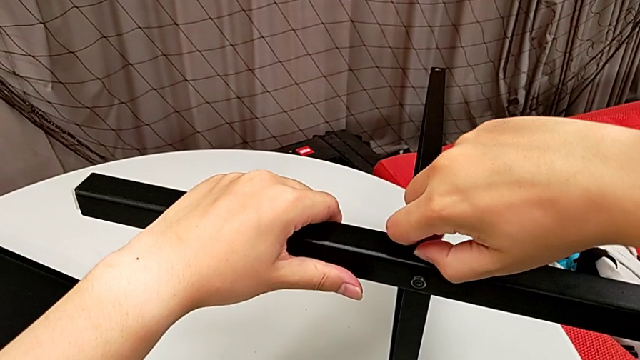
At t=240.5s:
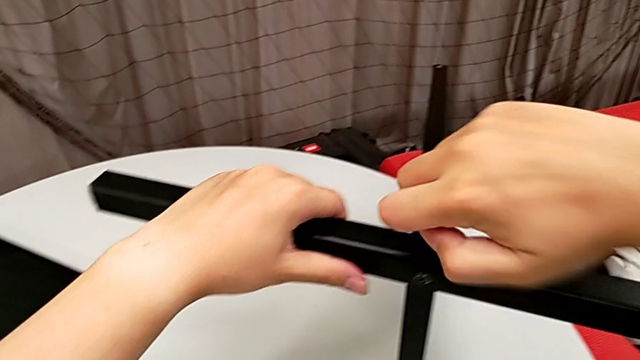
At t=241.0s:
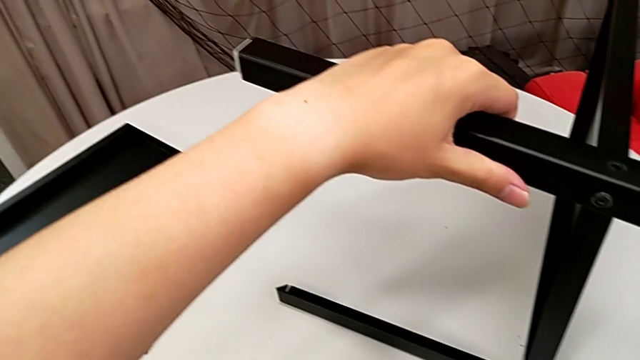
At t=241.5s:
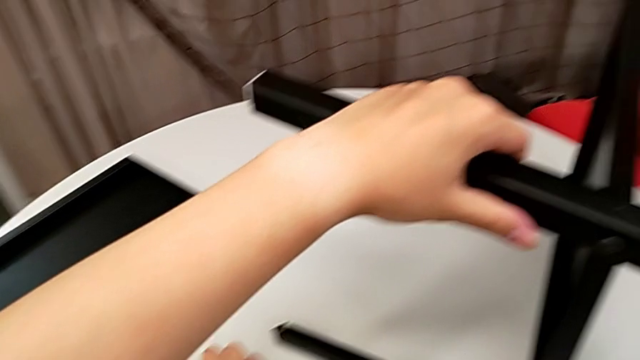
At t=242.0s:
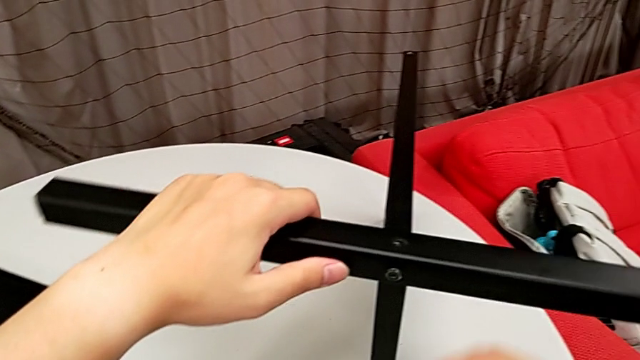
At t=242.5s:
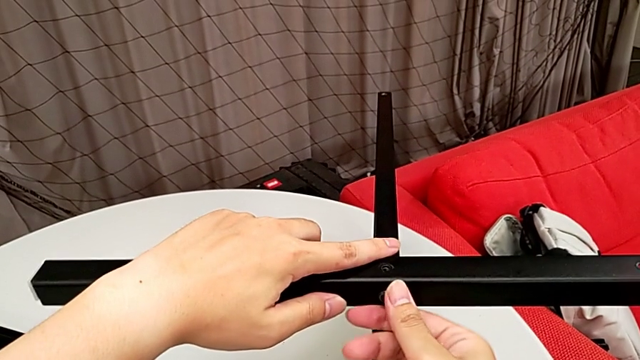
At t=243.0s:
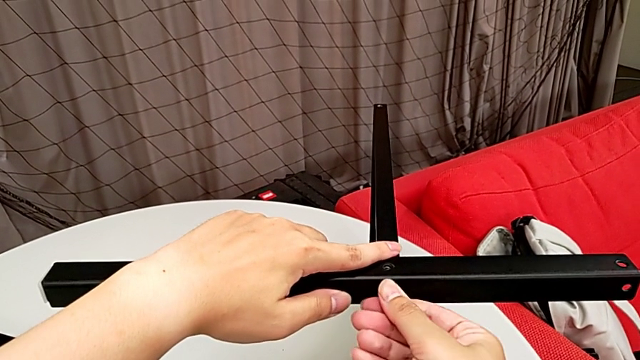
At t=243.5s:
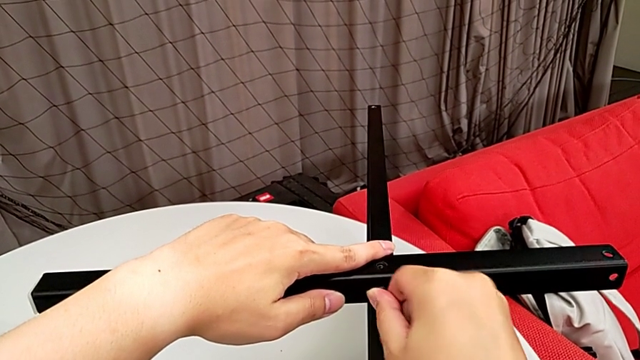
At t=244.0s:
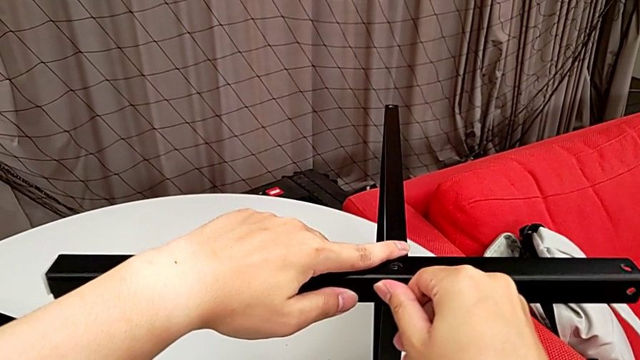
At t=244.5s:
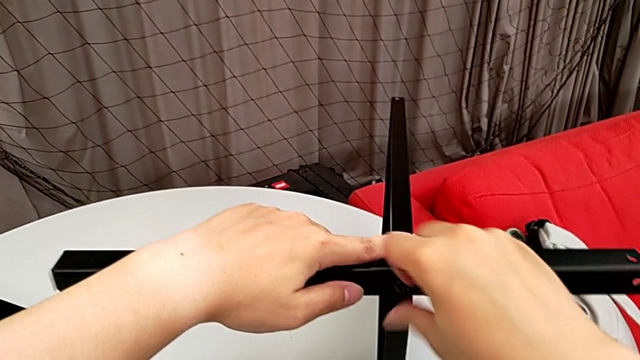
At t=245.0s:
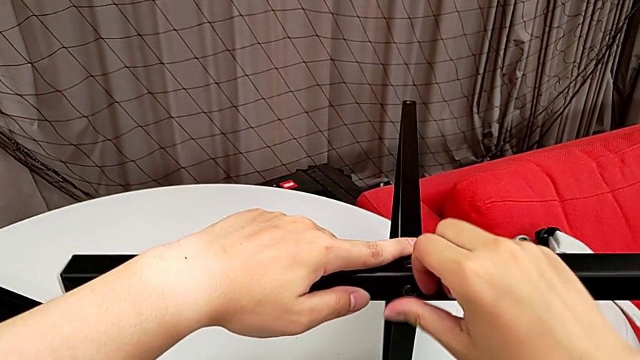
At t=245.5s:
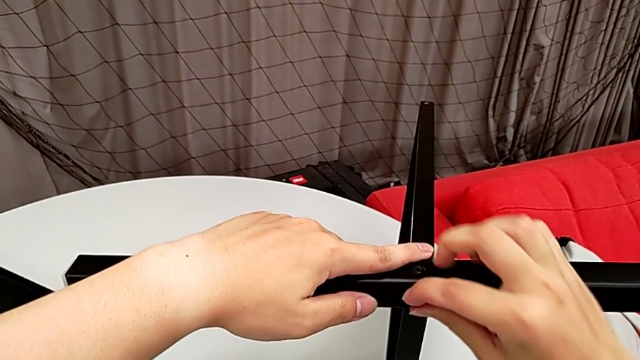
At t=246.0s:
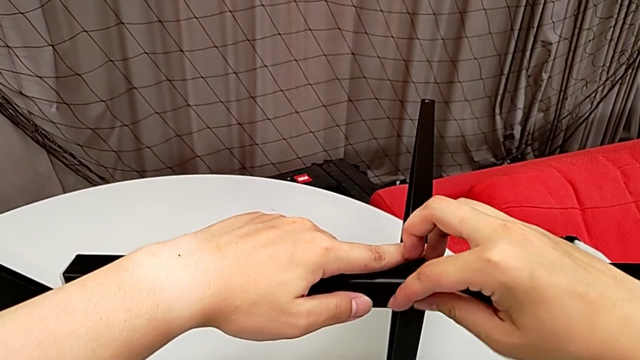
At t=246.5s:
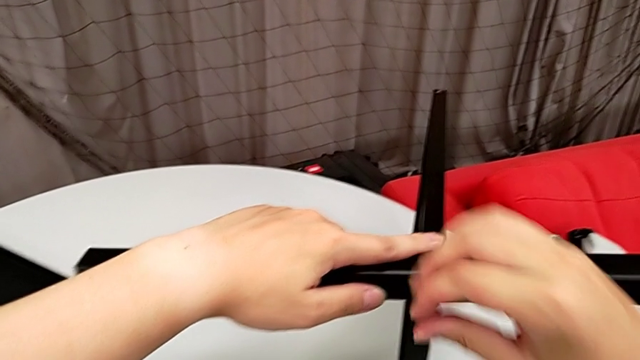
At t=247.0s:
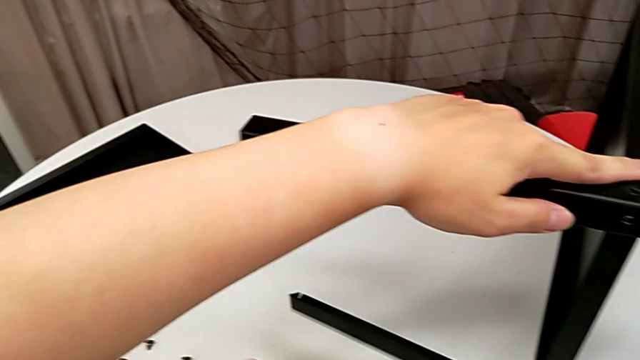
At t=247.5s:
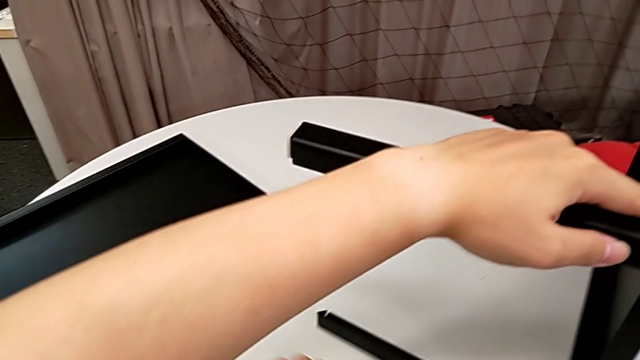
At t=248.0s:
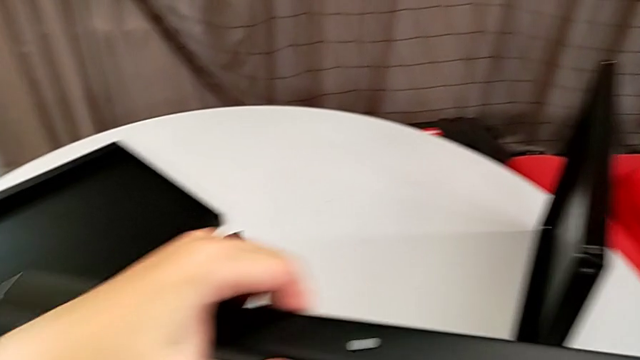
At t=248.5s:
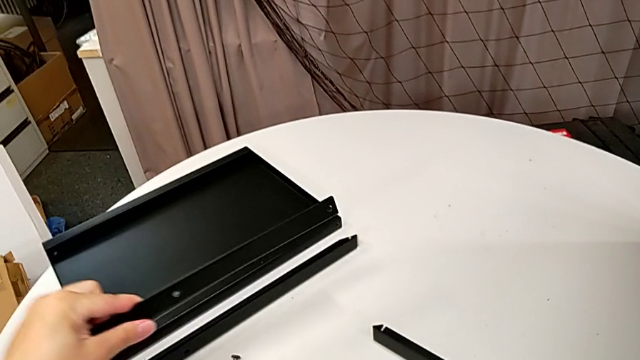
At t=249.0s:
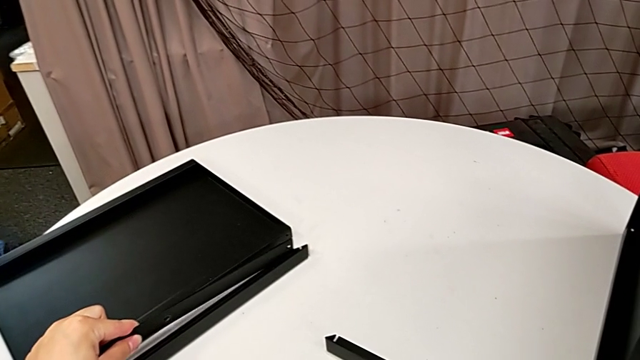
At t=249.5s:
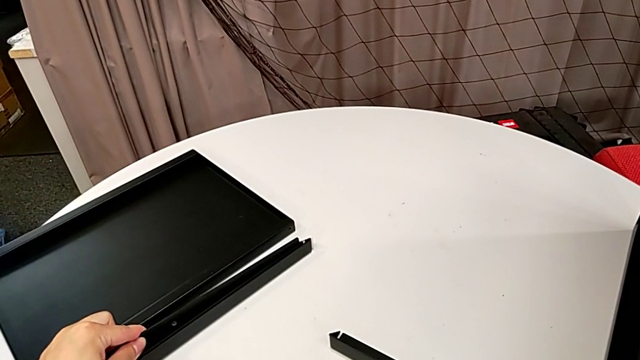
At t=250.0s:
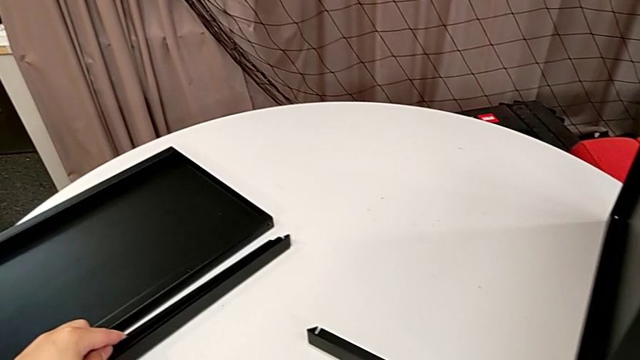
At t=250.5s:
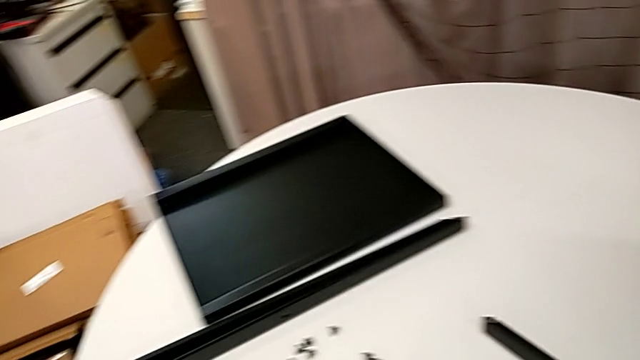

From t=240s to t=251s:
The camera wearer is unscrewing the third leg from the bottom shelf. They withdraw the hex socket head, place it, unscrew it, withdraw it, place it, disassemble the leg and place the third leg.

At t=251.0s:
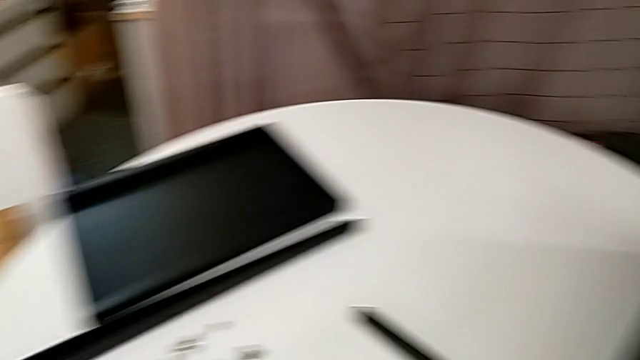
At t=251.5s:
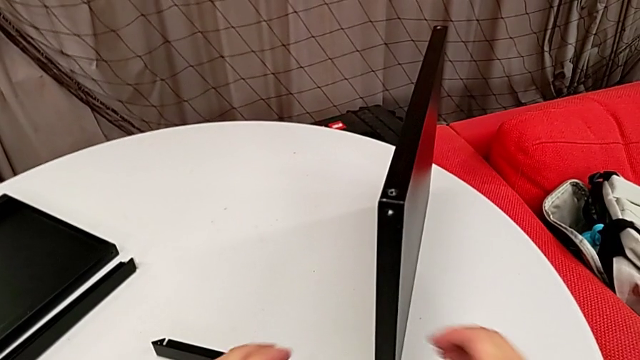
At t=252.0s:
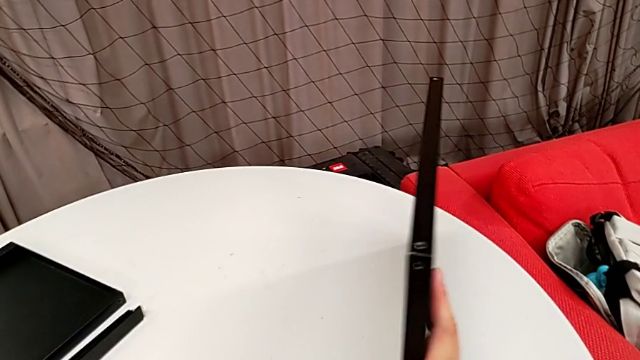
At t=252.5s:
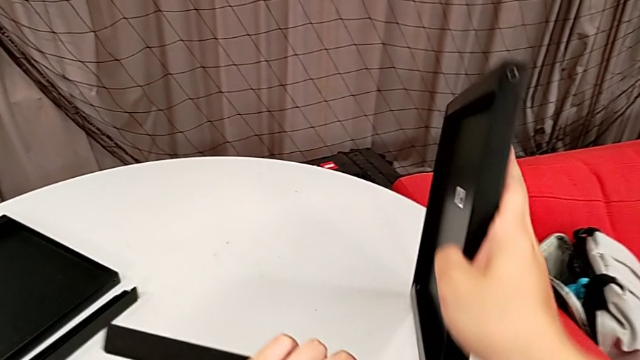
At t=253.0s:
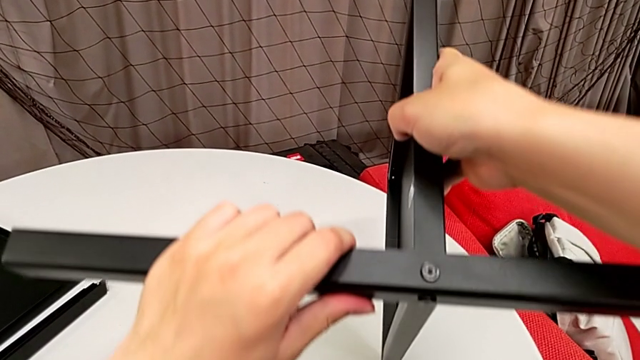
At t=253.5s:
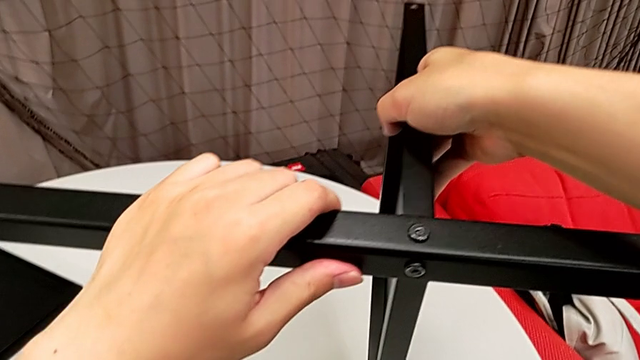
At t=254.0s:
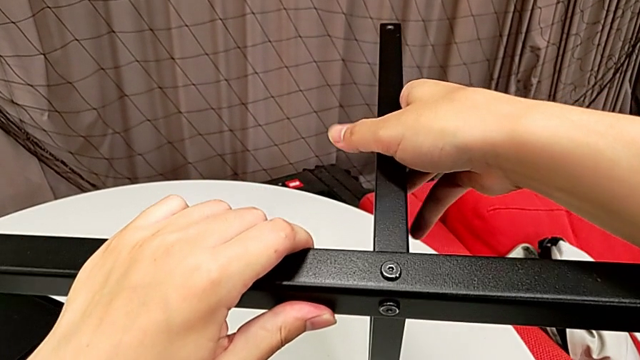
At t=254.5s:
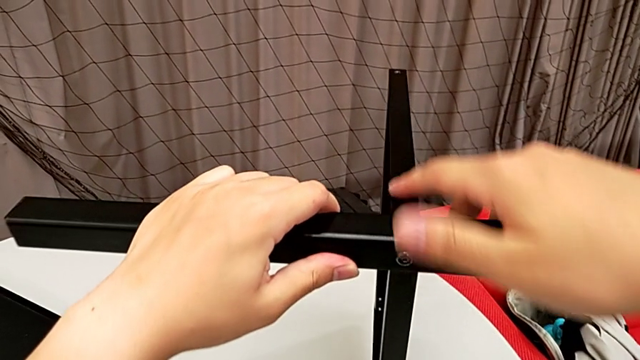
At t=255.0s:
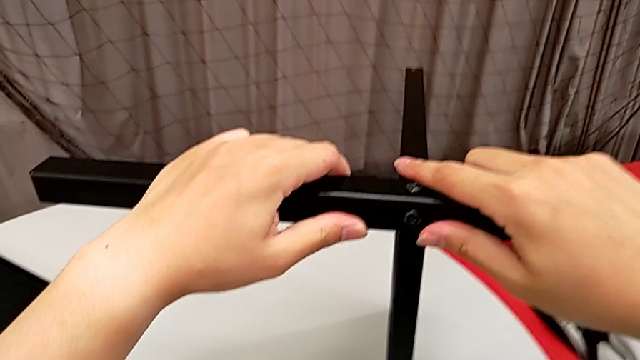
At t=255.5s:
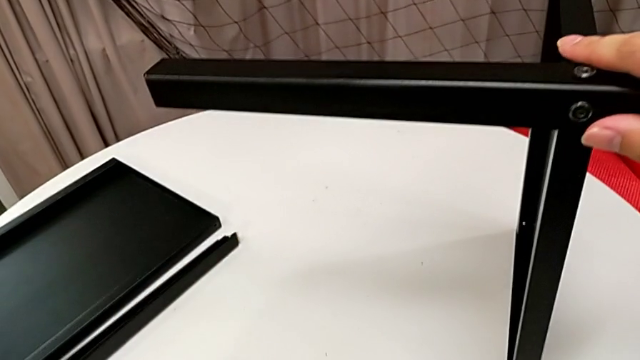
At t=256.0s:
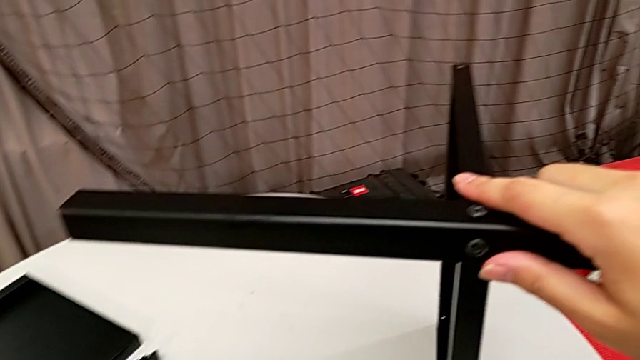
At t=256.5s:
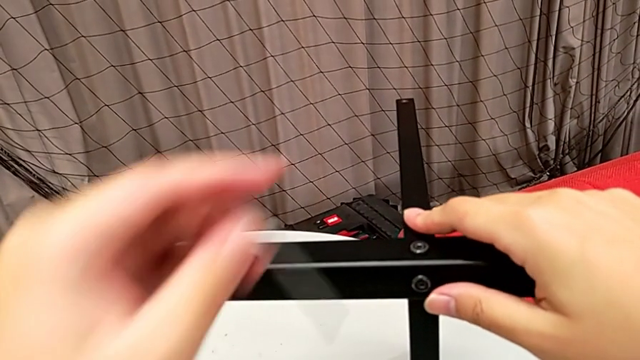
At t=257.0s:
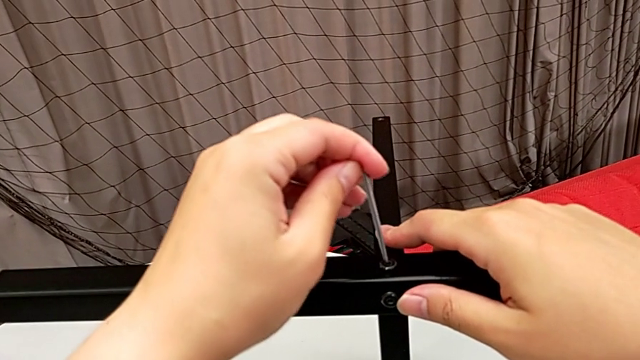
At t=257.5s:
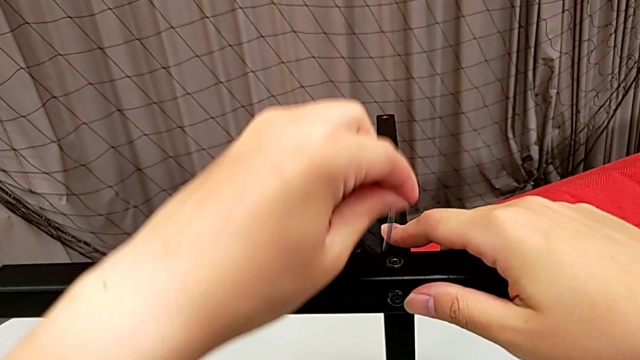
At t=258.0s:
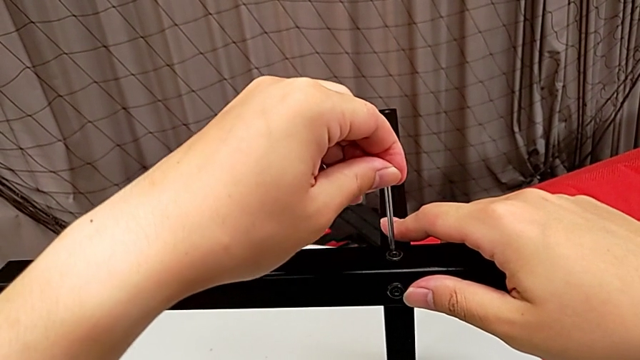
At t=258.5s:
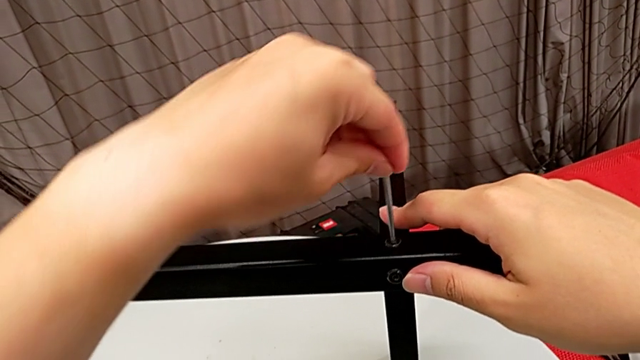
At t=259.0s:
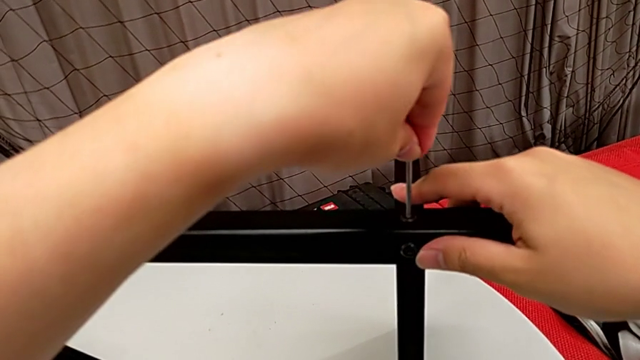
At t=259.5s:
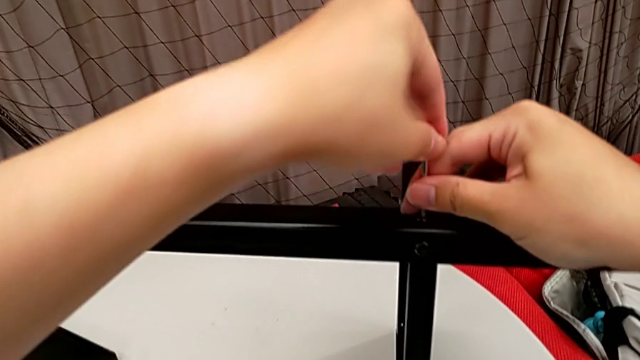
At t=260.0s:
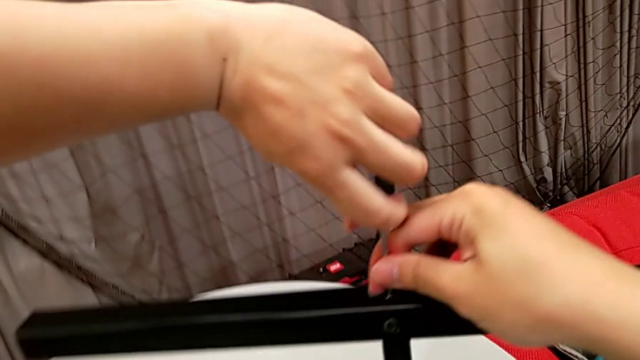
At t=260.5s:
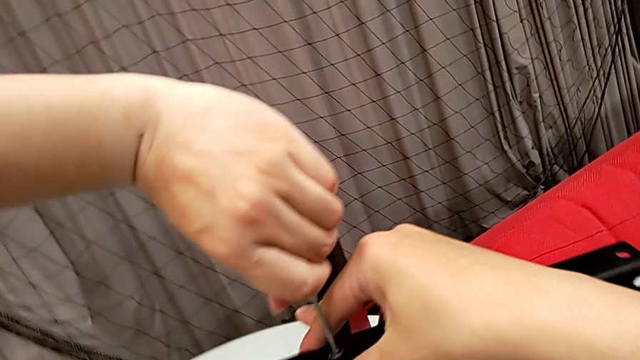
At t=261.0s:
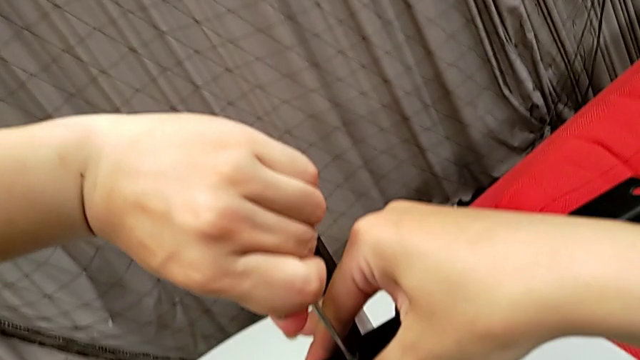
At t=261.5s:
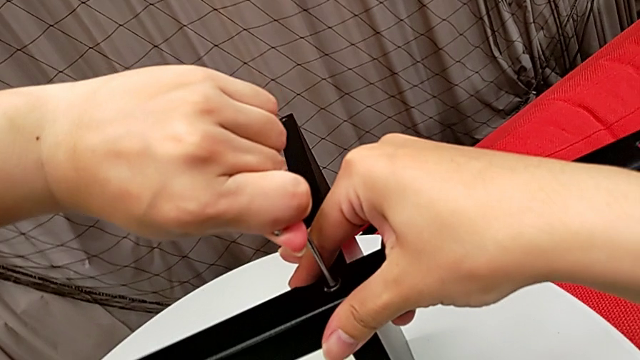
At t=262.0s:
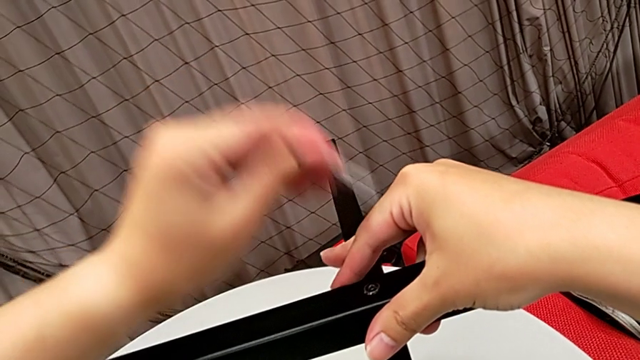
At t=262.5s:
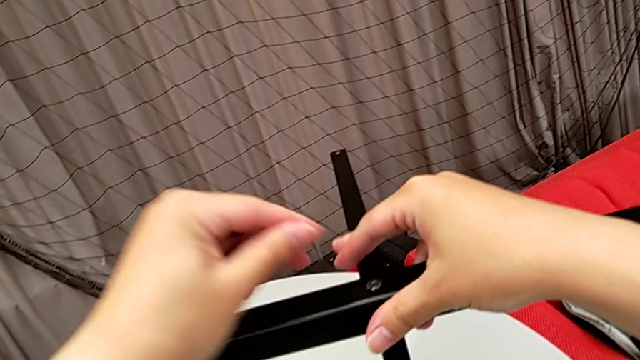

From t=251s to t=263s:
The camera wearer is unscrewing the fourth leg from the bottom shelf. They rotate the nightstand, grab the Allen wrench, insert it, unscrew the hex socket head and withdraw the Allen wrench.
